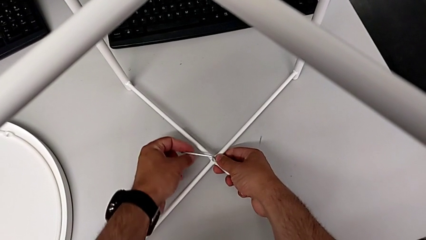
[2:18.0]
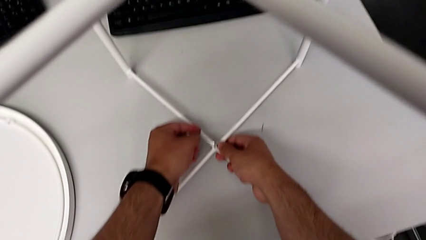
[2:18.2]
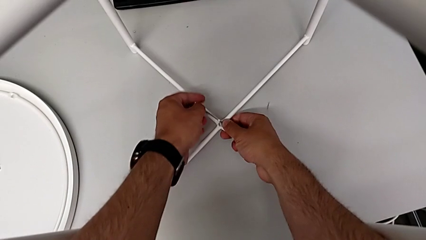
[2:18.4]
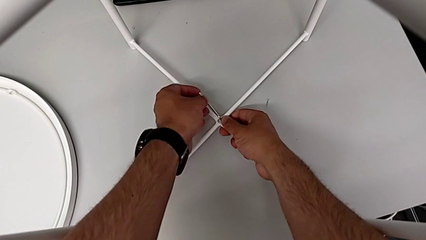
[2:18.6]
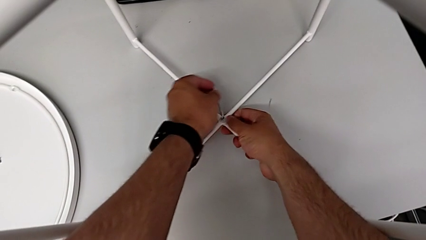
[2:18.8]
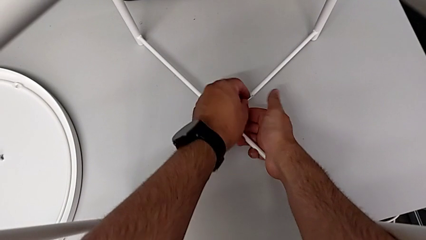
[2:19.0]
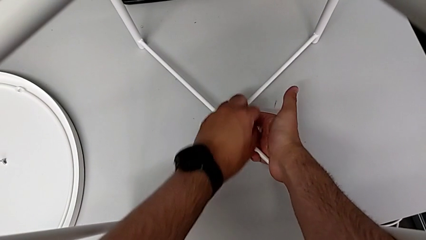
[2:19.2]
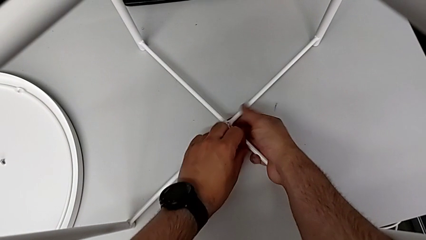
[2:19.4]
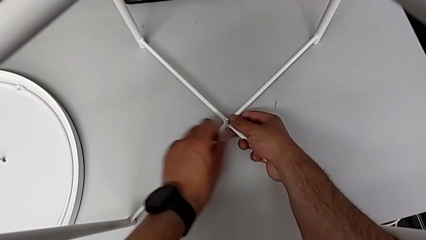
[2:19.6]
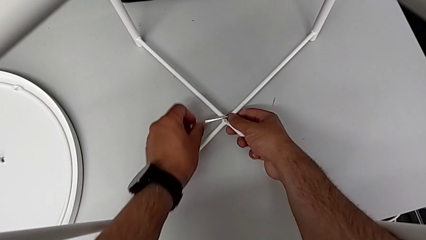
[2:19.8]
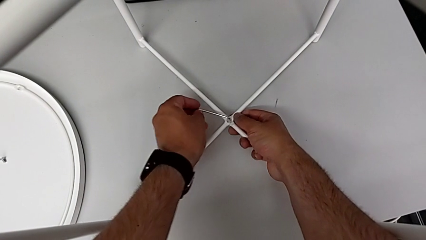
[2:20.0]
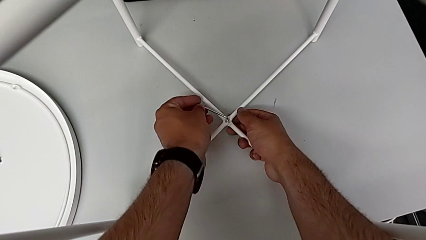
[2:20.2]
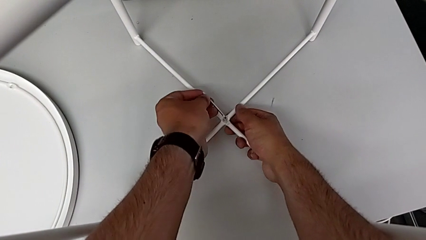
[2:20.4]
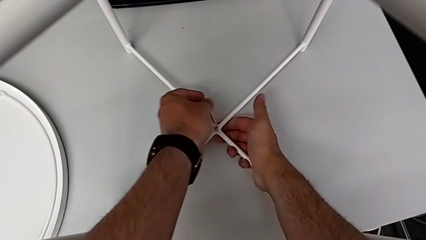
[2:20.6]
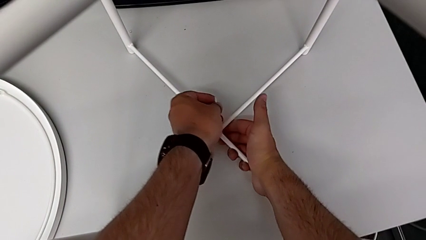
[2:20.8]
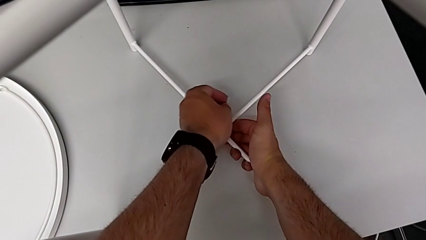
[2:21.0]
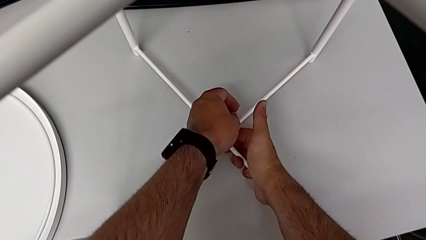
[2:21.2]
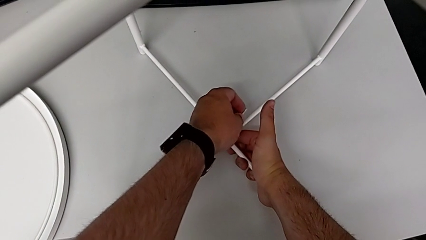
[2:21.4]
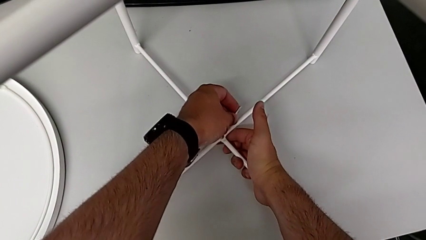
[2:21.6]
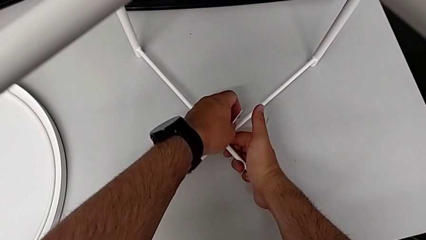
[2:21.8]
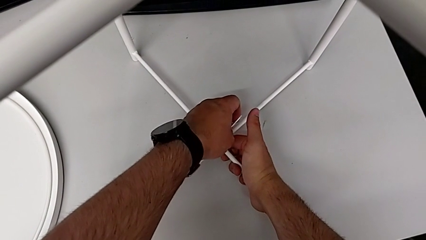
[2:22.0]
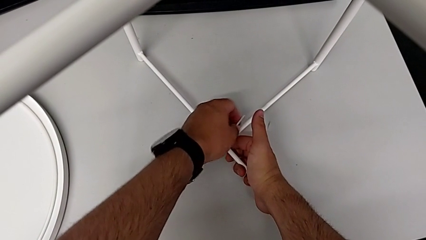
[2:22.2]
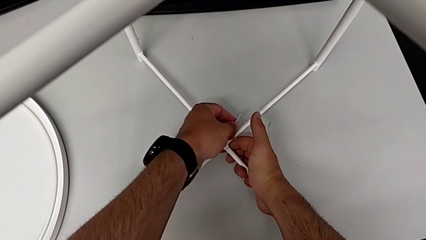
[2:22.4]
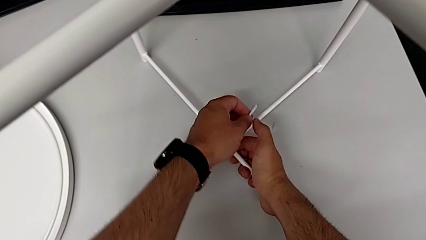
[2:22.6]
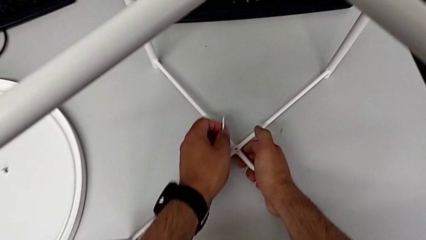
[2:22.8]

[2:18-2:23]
The camera wearer is assembling the bottom screw onto the leg. They keep screwing the hex socket head and withdraw the Allen wrench.

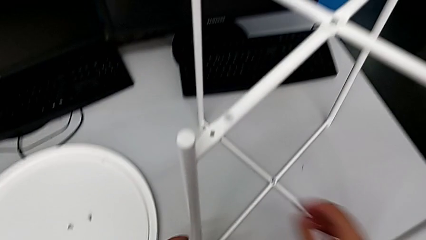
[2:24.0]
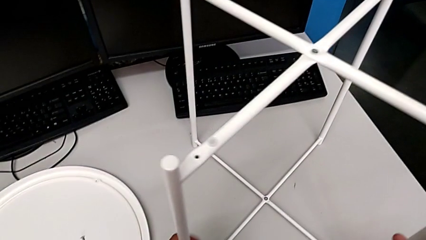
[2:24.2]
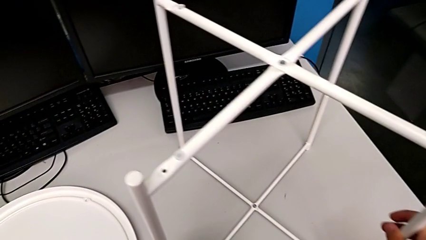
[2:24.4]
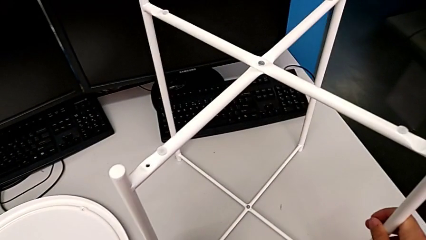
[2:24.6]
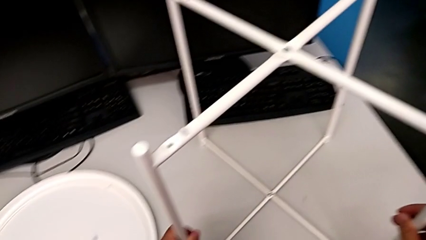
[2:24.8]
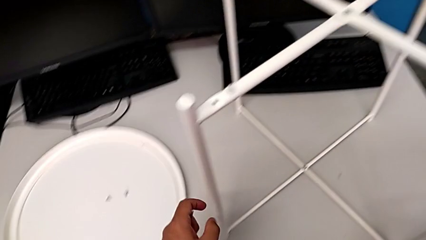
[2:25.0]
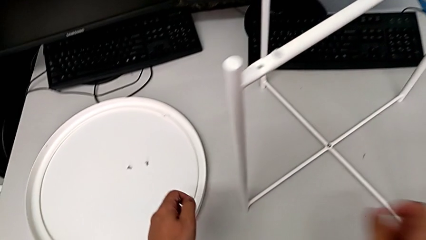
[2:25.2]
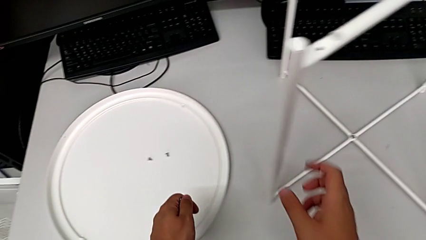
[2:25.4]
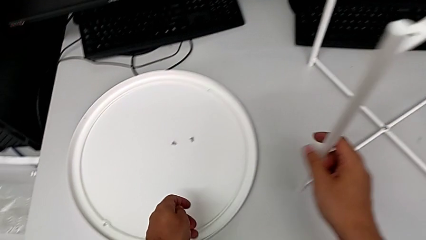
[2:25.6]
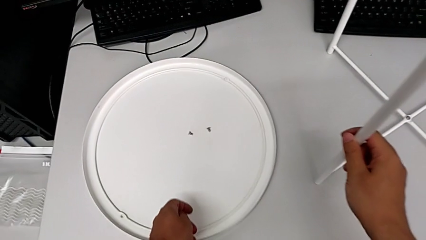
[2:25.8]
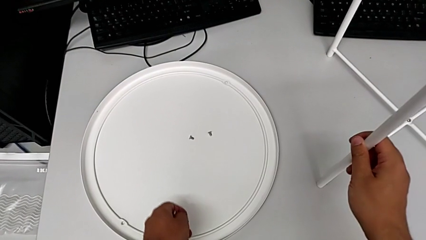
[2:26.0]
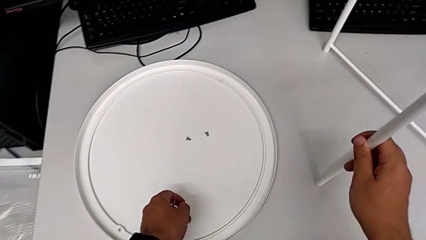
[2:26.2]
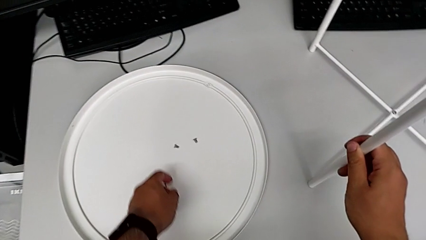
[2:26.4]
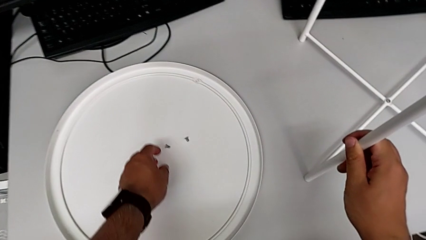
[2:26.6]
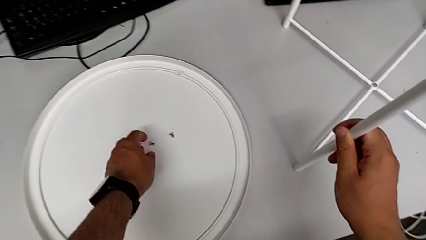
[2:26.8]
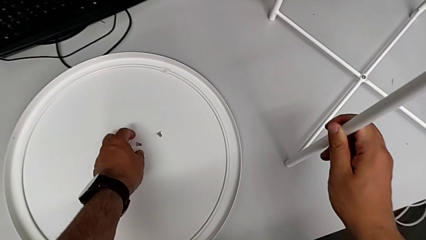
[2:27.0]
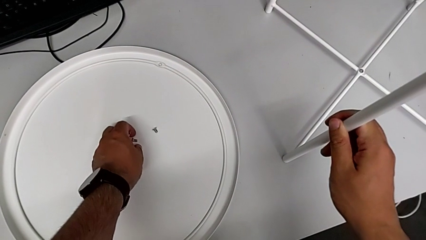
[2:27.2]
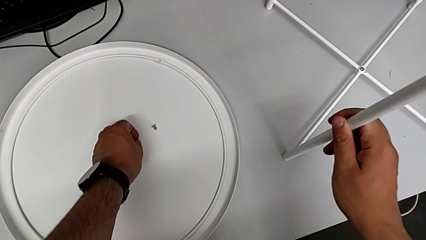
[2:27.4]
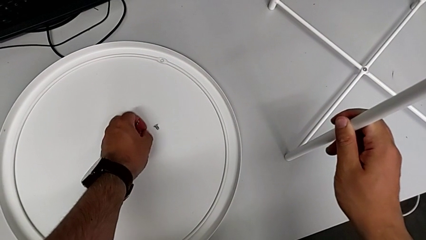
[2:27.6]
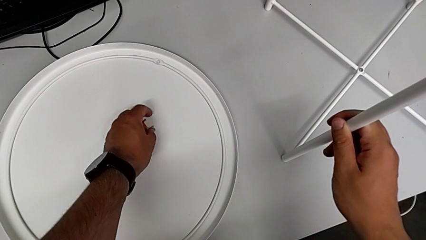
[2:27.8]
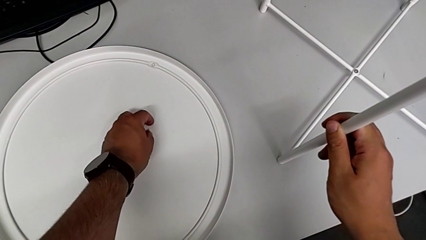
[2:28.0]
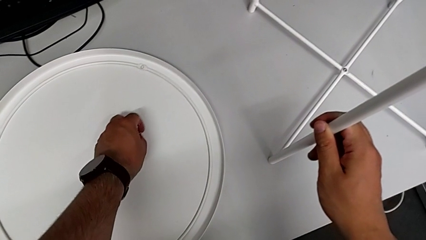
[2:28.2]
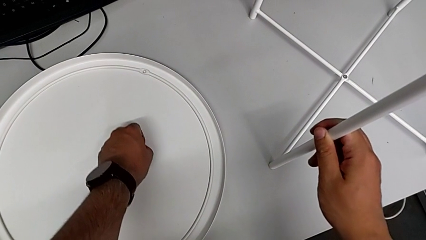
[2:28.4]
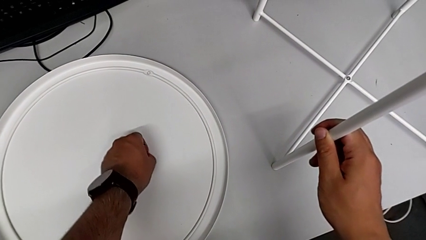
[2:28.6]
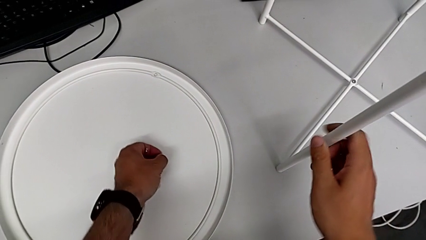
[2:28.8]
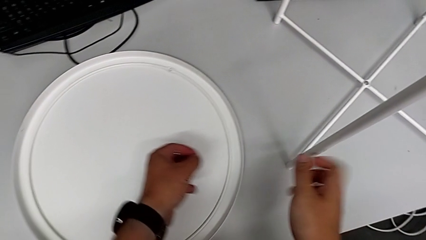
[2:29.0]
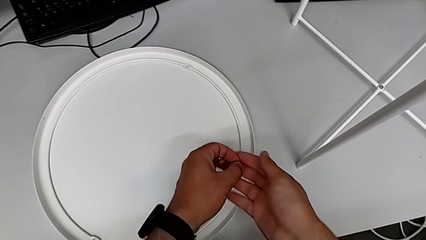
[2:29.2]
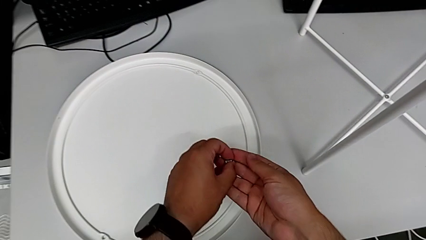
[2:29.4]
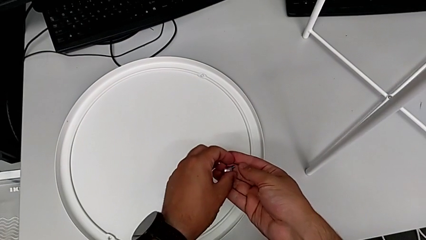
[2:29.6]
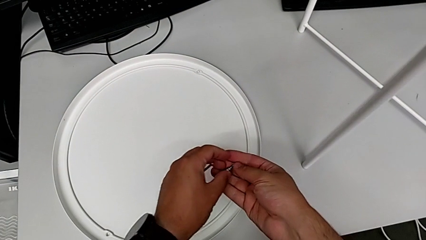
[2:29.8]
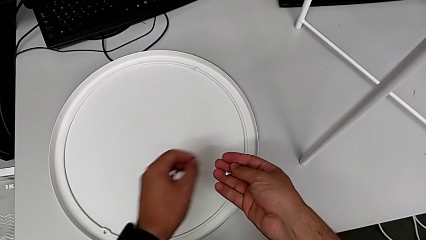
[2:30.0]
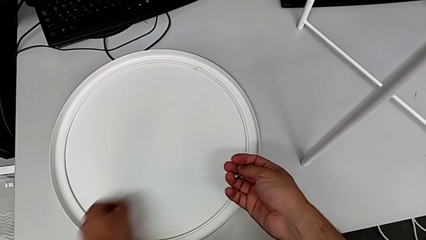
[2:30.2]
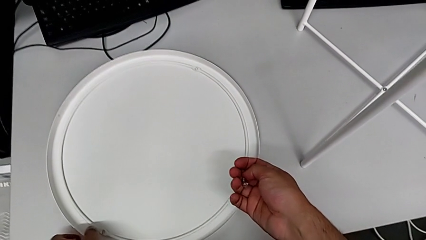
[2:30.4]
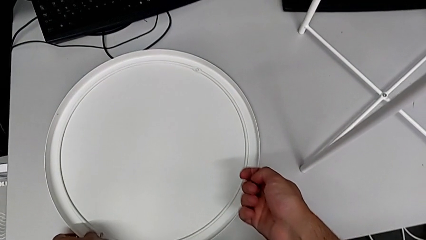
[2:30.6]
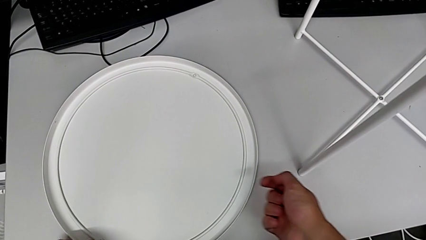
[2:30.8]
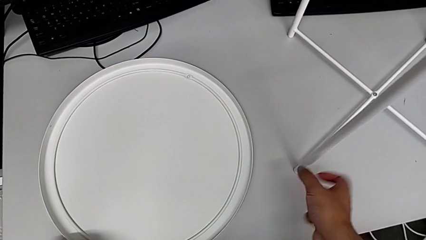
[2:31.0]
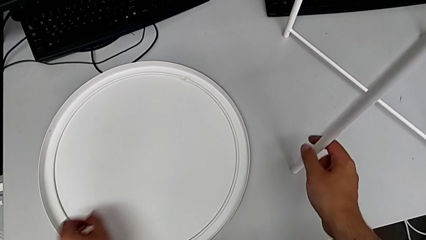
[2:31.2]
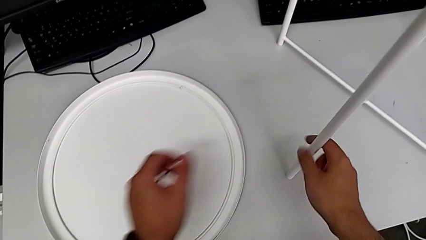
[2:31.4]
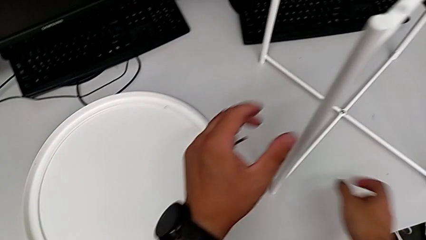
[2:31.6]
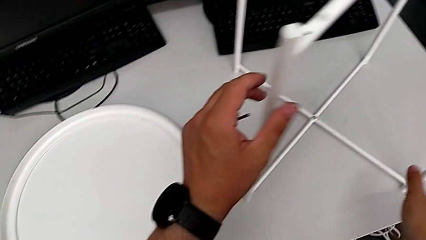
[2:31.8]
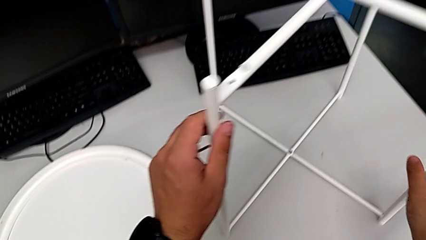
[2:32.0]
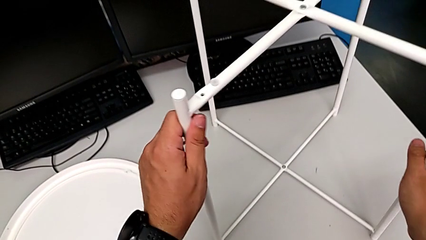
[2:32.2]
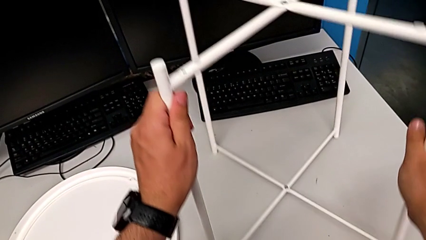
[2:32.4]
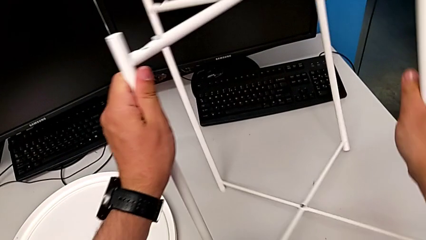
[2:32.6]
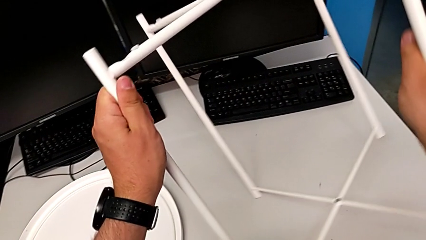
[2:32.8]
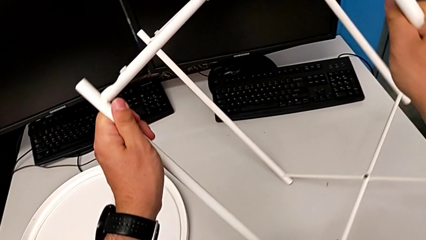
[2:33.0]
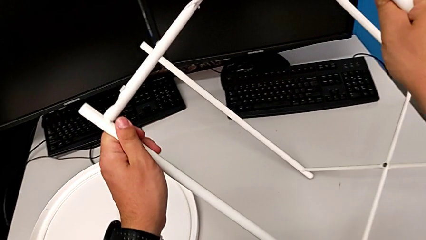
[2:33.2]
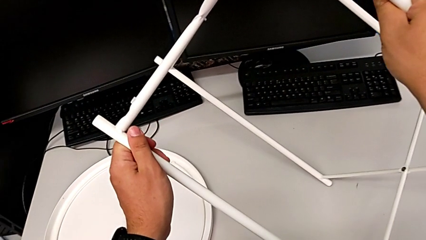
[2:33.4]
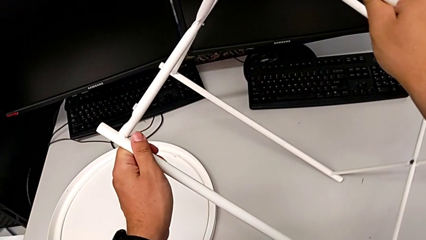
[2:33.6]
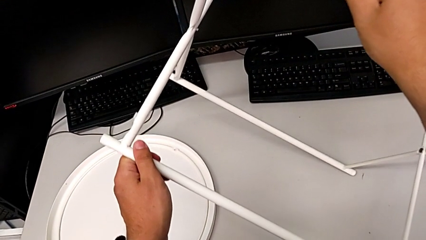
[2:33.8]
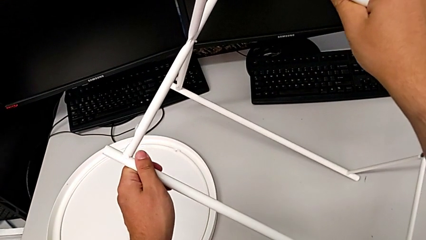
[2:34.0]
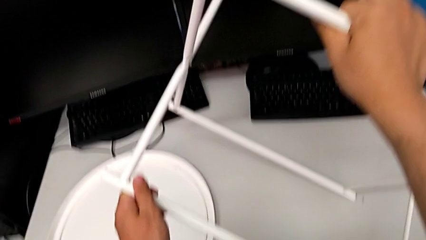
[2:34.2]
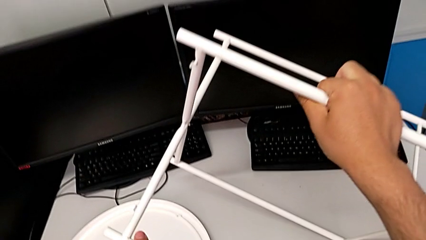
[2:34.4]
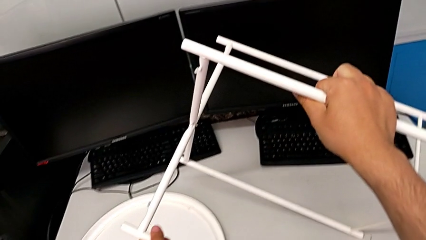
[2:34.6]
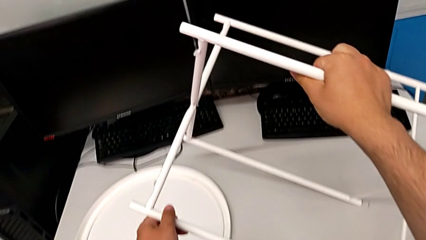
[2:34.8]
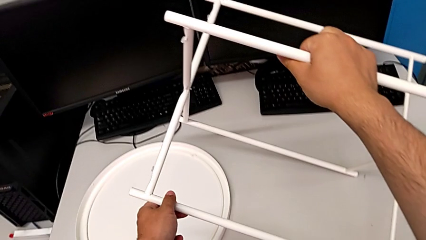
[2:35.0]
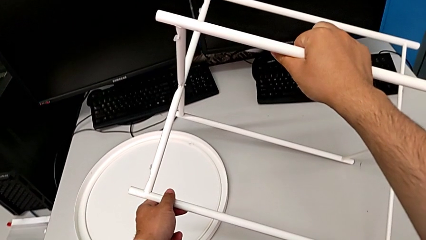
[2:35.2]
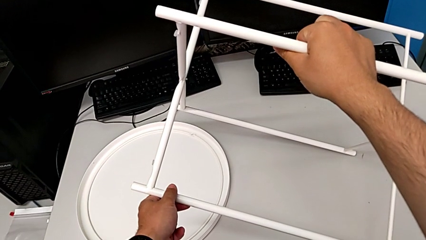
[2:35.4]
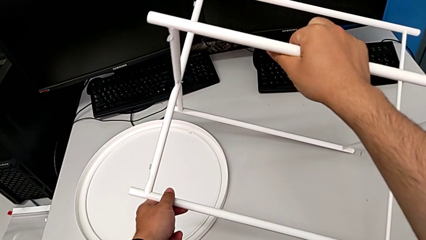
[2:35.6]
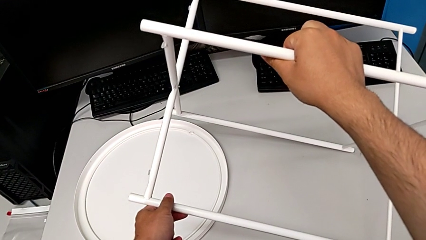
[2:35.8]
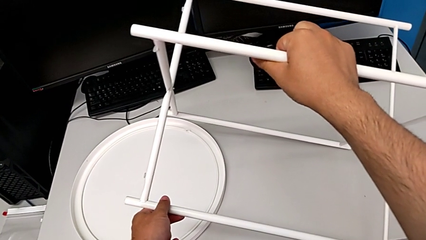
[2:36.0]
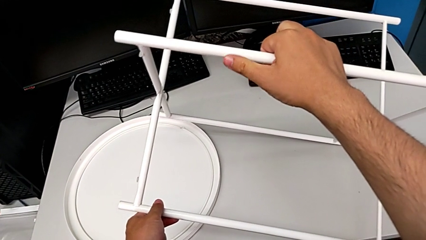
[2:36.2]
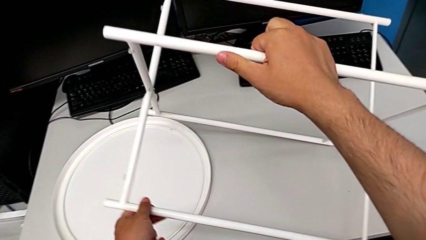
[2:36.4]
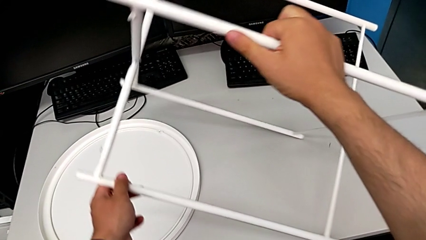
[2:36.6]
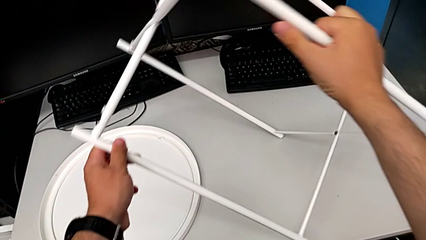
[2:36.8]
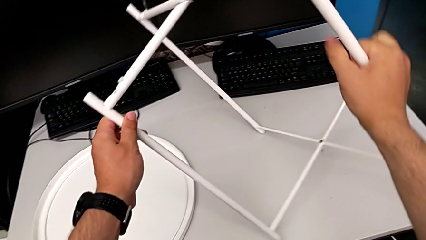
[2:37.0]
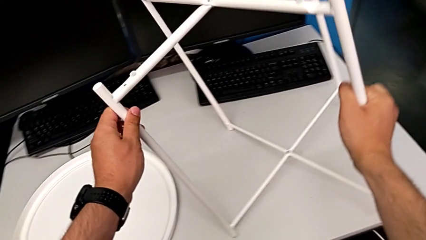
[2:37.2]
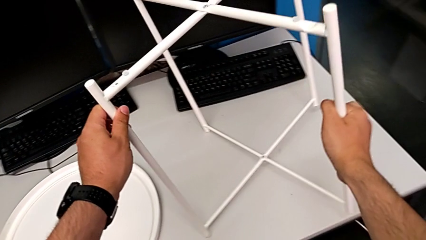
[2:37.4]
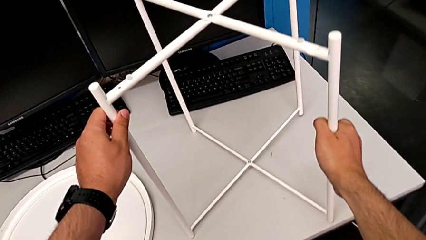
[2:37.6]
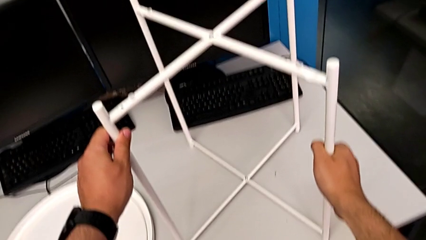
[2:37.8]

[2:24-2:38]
The camera wearer is assembling the legs into a circle. They slide the leg, approach the hex socket head, grab it twice, grab the leg, wrongly rotate it and rotate it.
